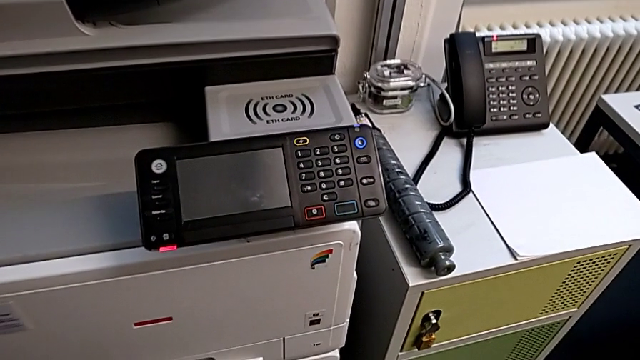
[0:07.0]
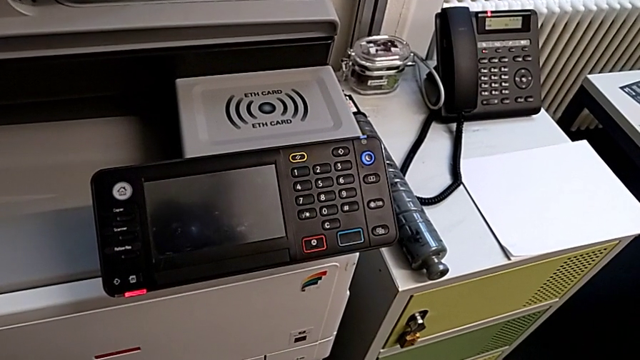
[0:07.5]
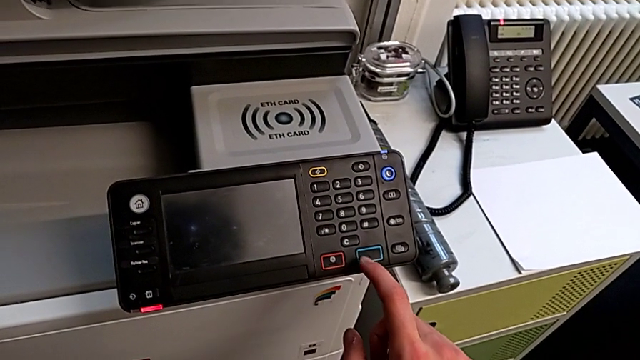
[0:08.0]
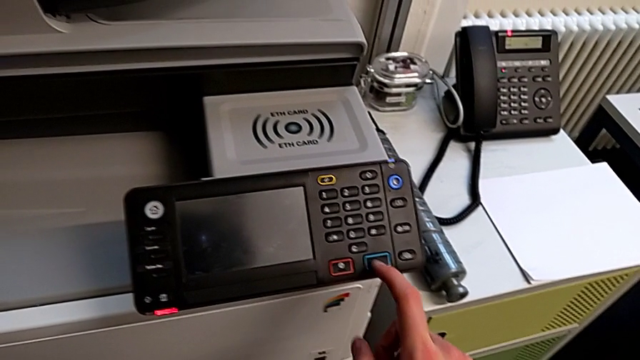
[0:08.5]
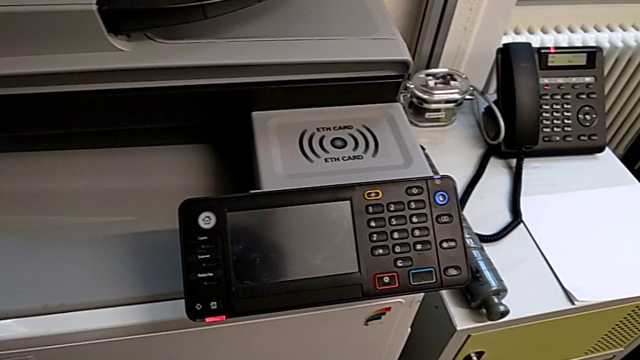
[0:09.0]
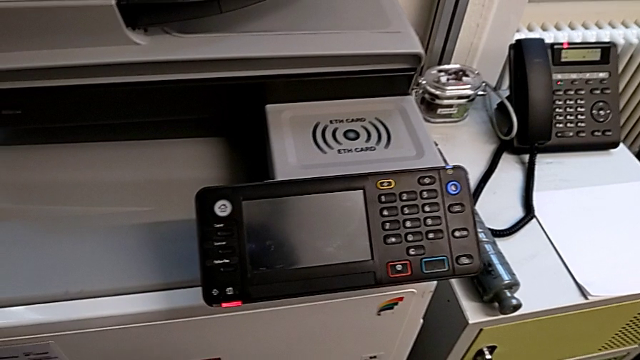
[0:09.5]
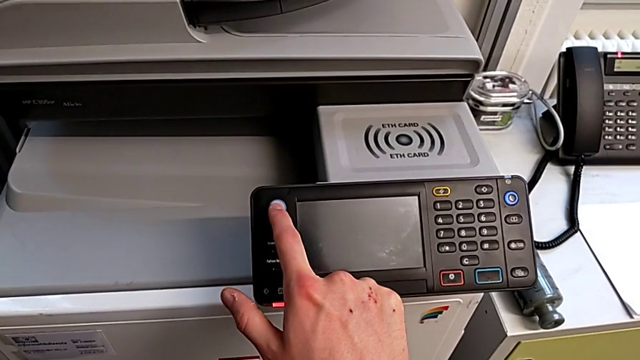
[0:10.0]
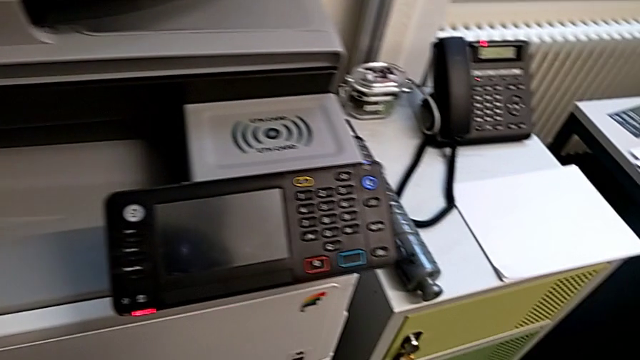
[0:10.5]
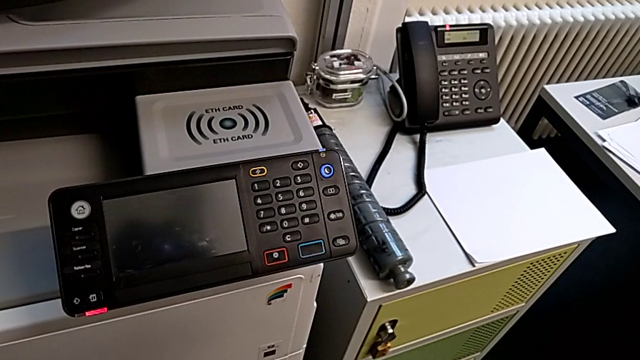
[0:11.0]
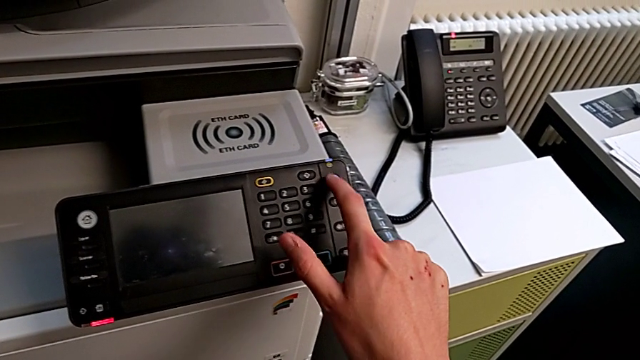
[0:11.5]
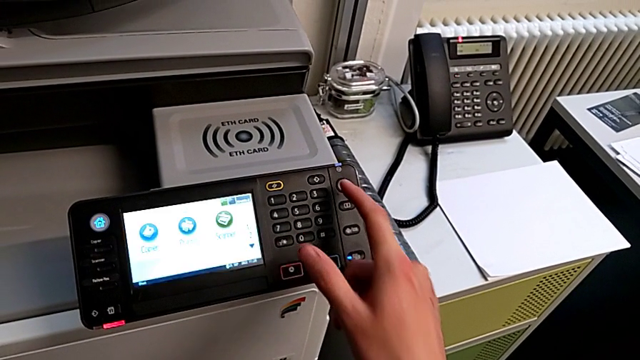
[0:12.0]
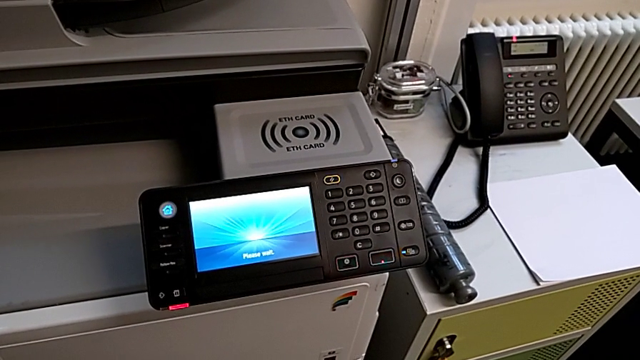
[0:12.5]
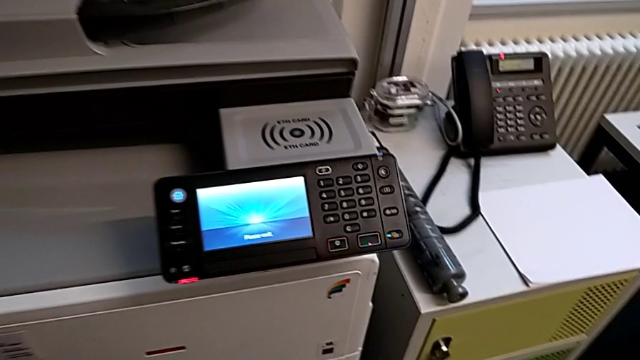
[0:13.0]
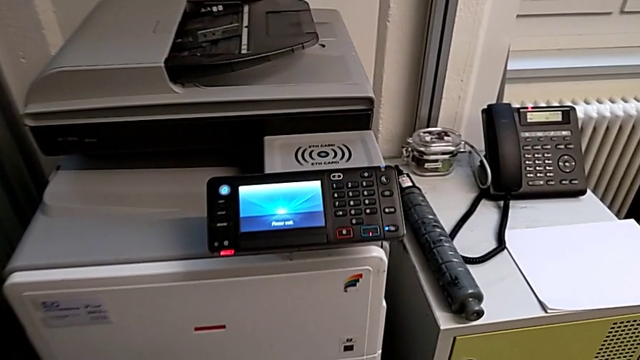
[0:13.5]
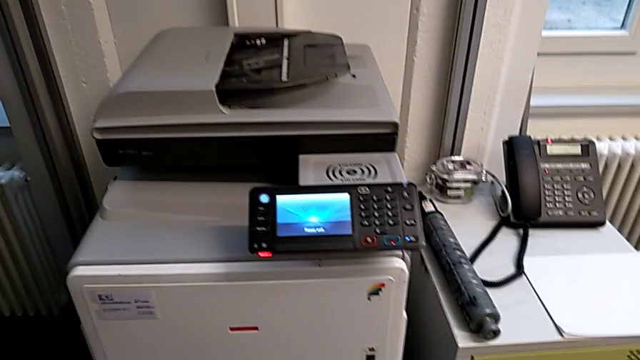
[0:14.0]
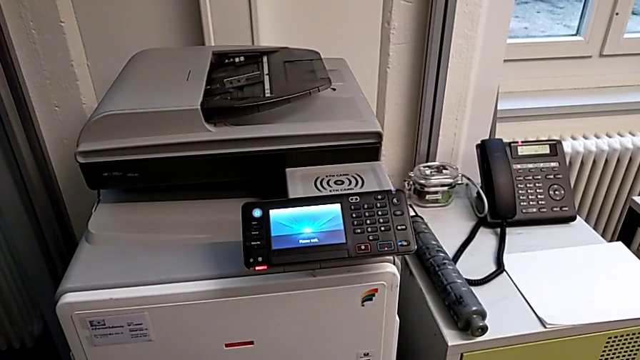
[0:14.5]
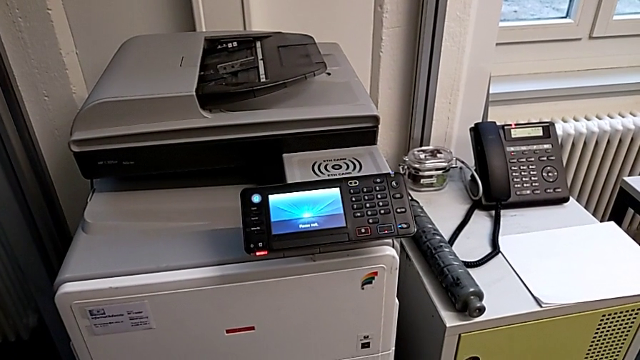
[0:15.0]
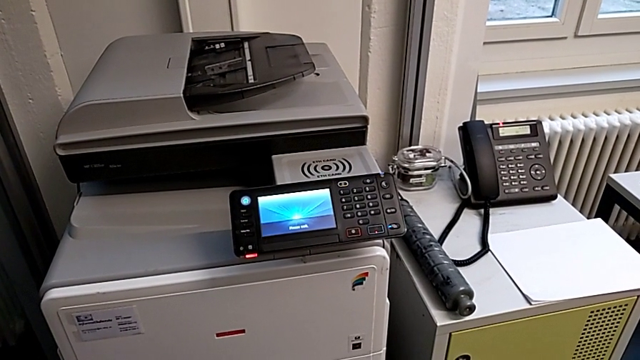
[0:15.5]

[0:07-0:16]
The camera wearer turns on the printer. They wrongly press the blue button and the white button, and press the purple button.

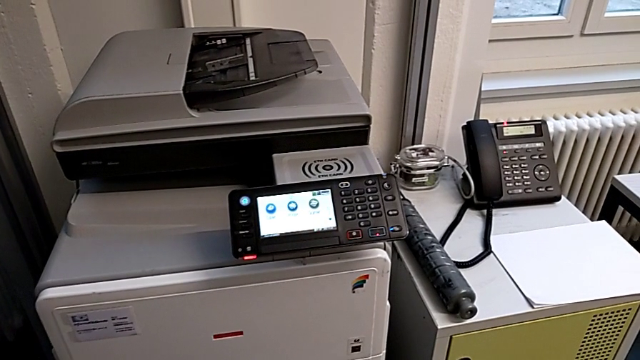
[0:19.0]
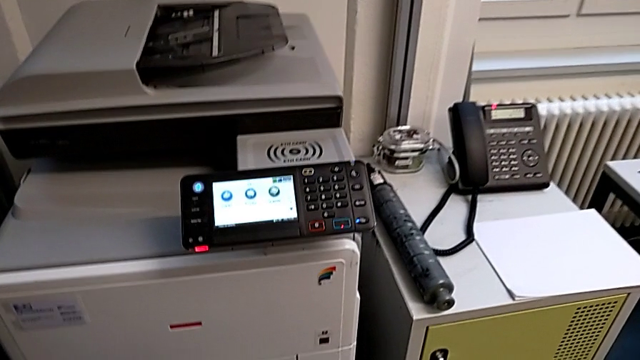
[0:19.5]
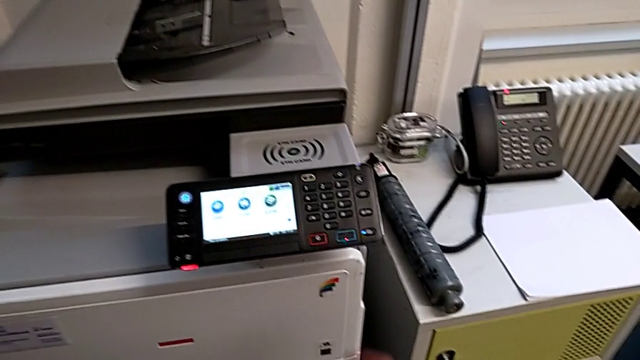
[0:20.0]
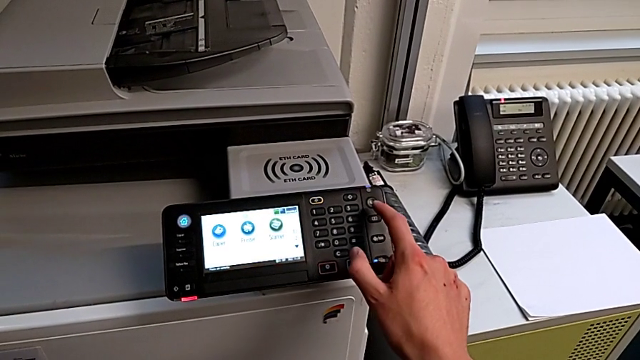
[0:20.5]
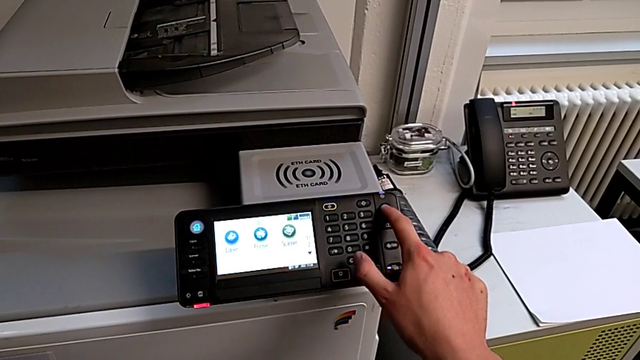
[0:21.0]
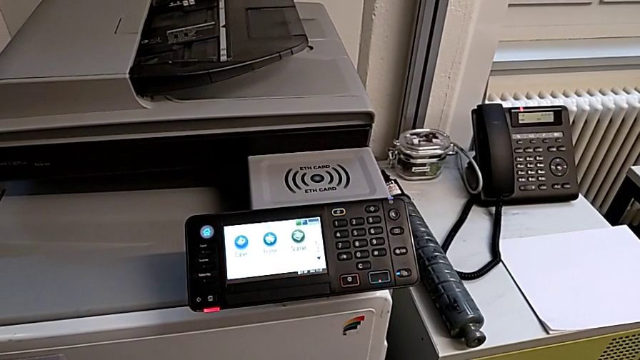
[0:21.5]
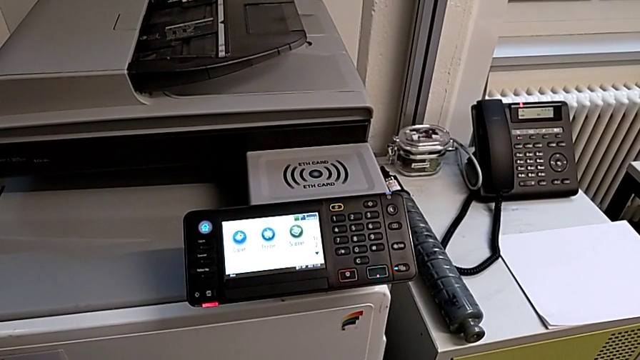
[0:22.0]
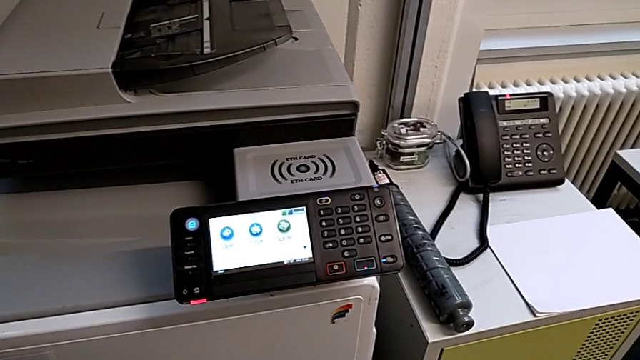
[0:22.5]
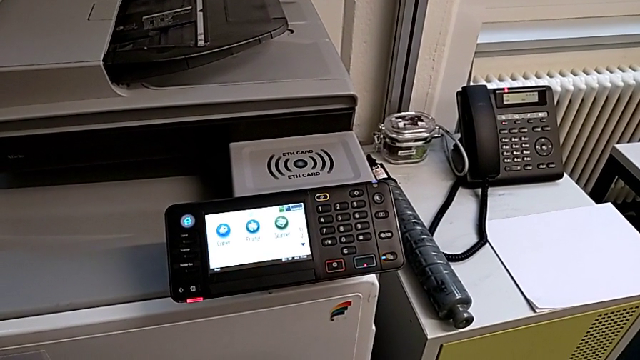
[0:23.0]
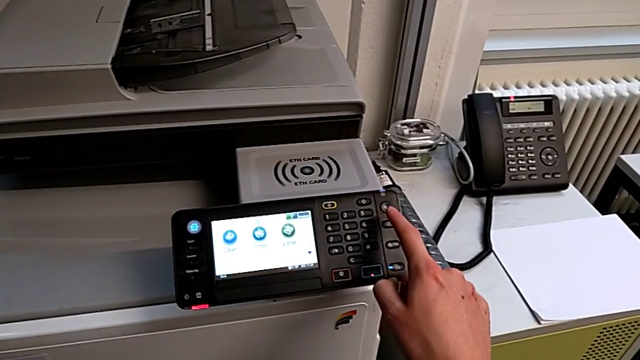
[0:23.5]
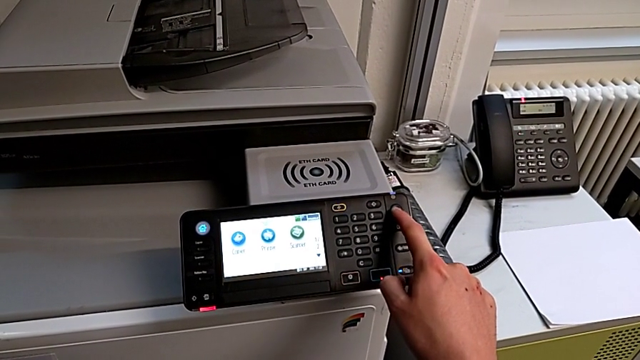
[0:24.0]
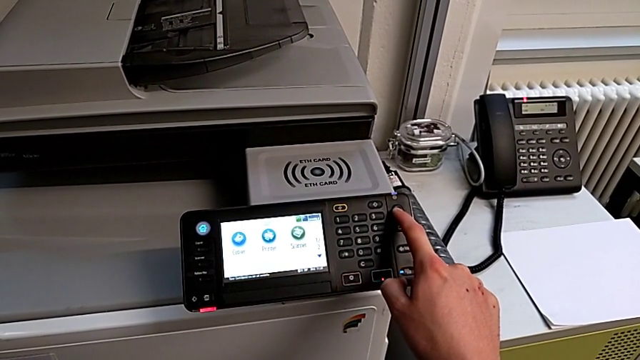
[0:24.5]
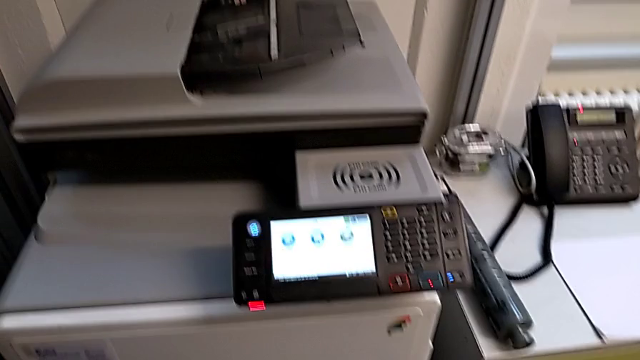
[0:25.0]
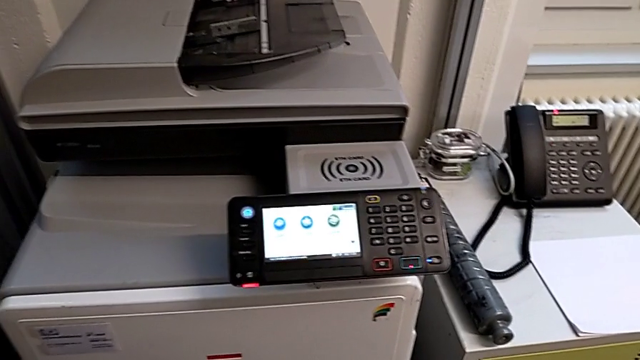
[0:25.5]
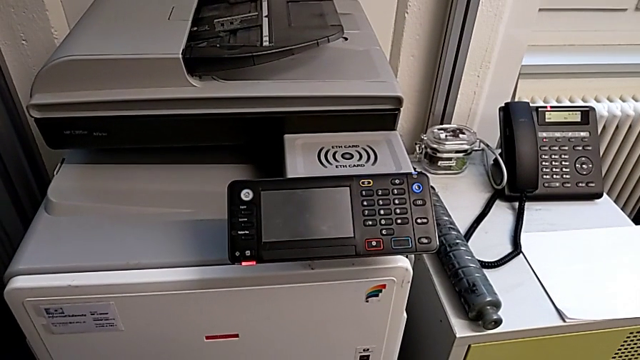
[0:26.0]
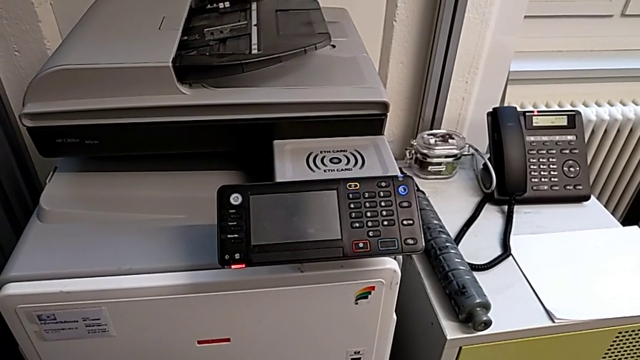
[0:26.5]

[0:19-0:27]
The camera wearer turns off the printer. They wrongly press the purple button, but it does not work, approach it and press it.

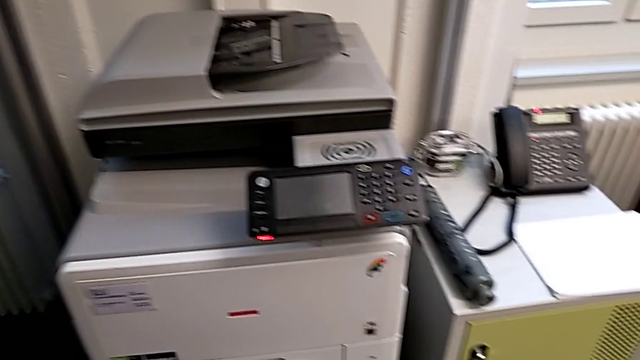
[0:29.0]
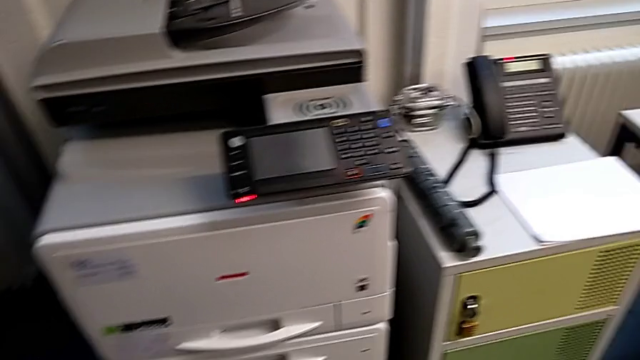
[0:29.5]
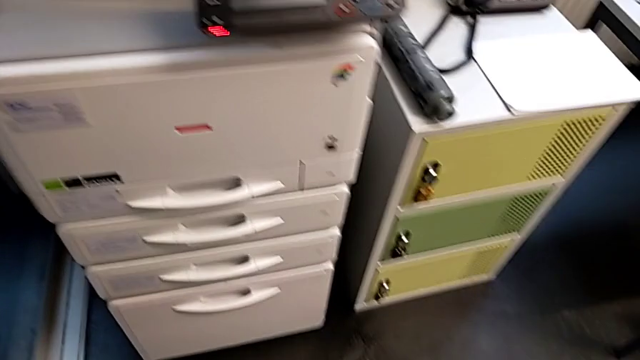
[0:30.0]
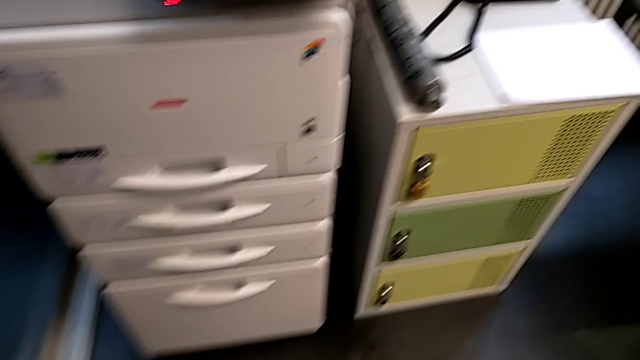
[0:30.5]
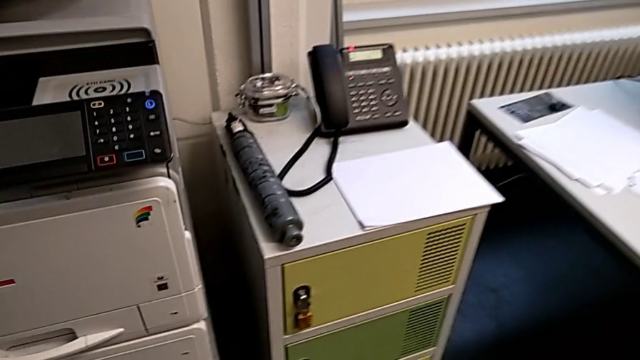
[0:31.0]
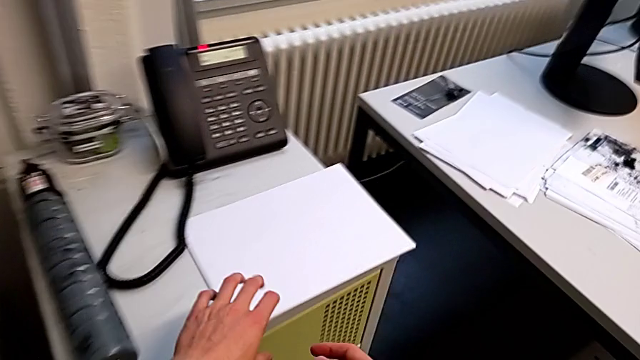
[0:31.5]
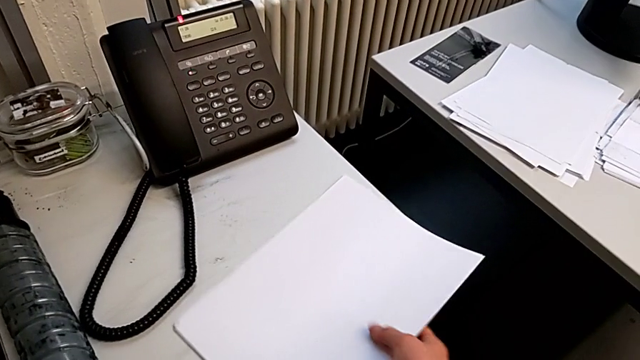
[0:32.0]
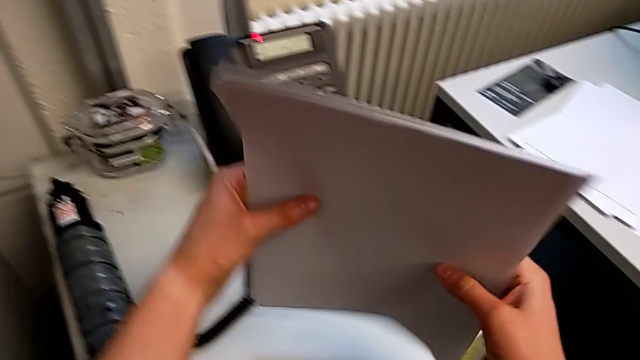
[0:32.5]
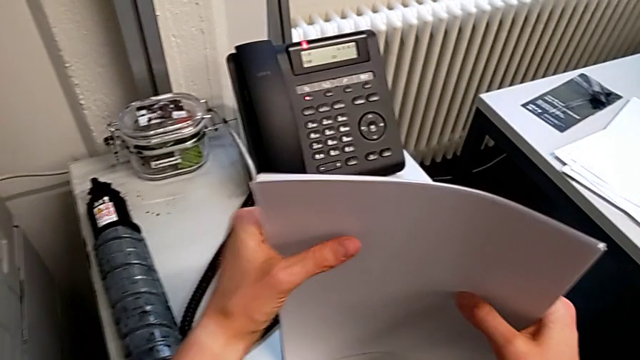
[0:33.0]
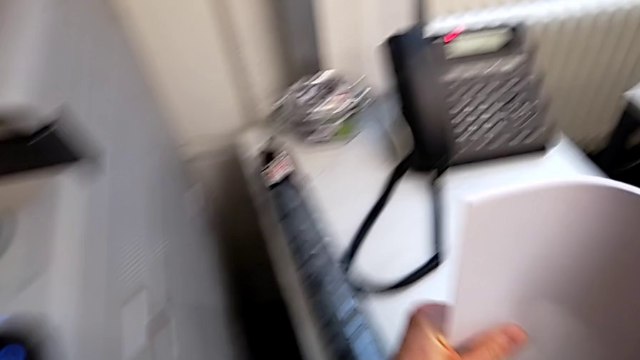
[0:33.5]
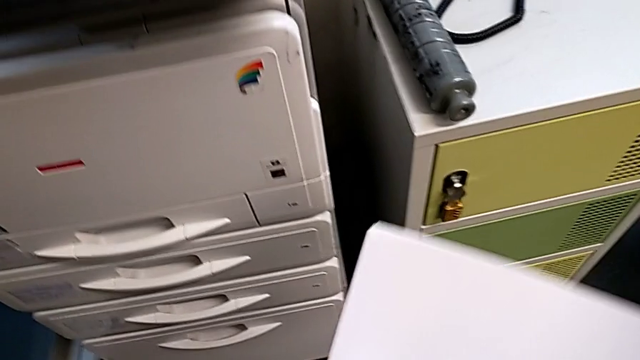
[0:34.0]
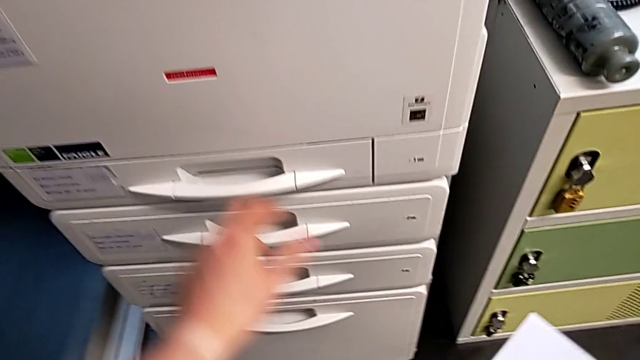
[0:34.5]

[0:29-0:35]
The camera wearer is loading the paper stack into the printer. They approach the white paper stack, grab it, align it and lift it.
